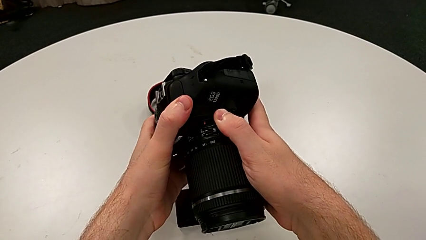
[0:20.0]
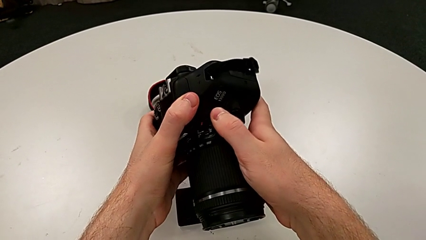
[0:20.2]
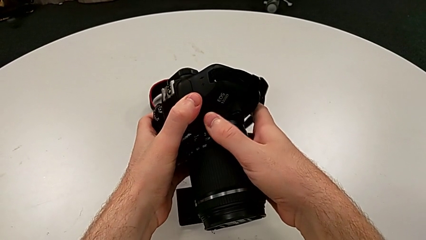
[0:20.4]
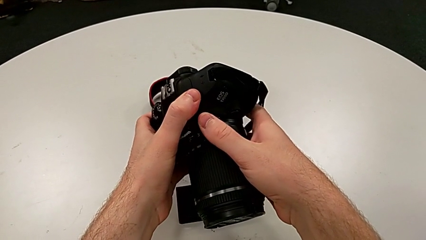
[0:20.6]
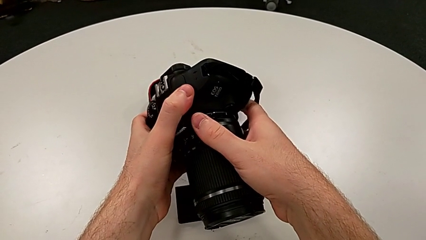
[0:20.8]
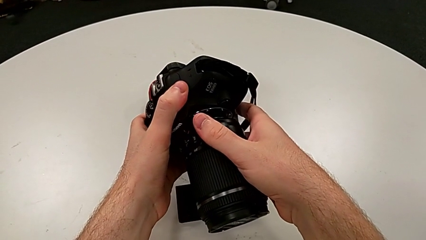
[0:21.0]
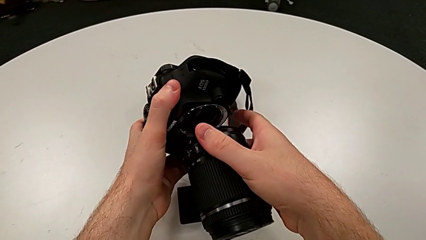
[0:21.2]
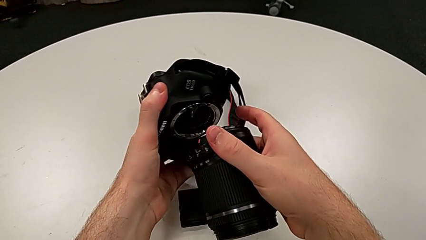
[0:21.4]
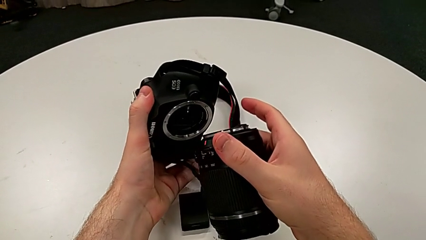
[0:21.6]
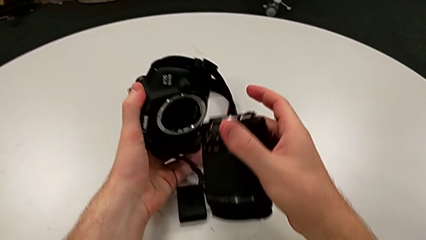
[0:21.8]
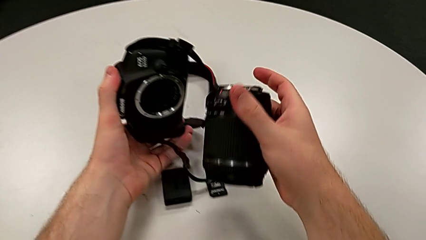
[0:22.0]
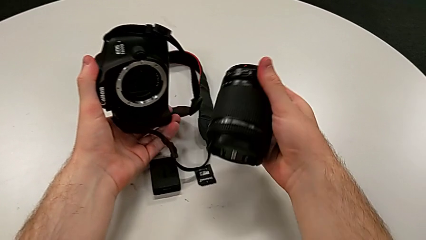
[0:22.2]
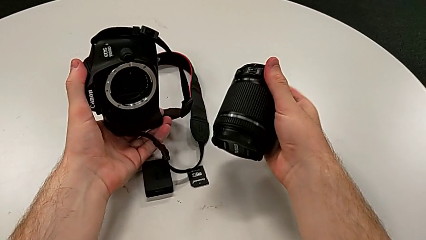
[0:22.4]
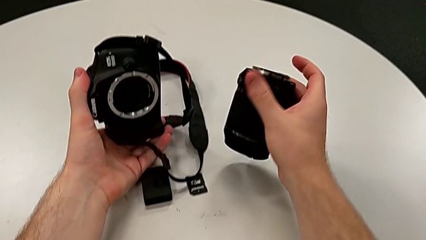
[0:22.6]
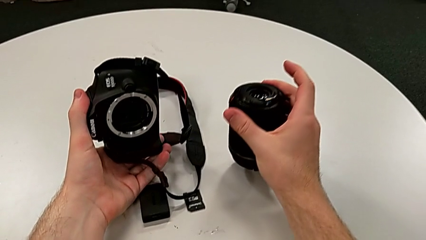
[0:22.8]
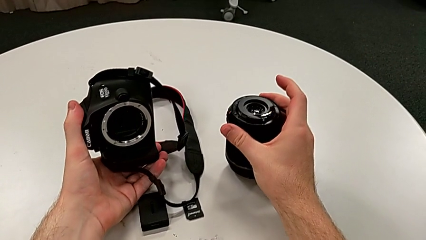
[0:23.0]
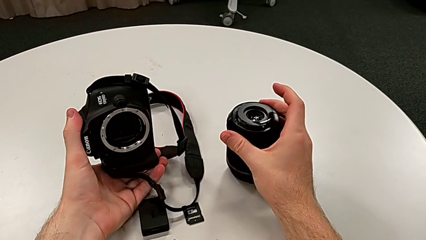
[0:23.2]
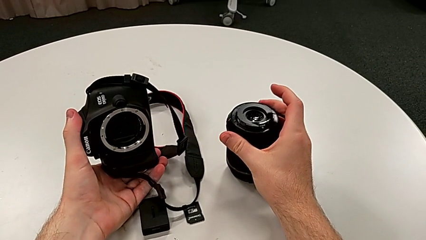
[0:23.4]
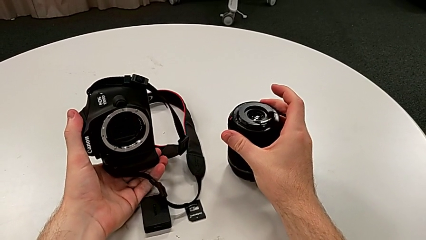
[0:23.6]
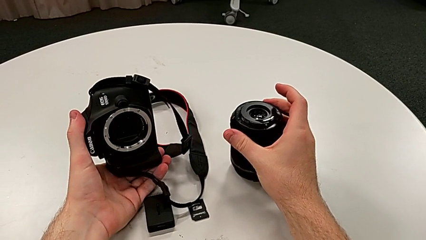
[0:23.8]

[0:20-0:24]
The camera wearer is detaching the lens of the DSLR. They place the lens.

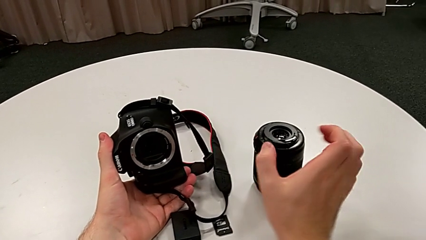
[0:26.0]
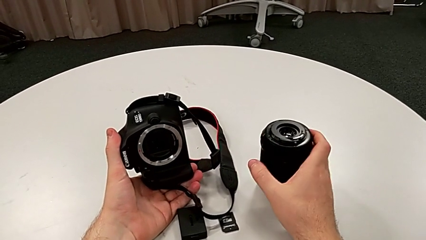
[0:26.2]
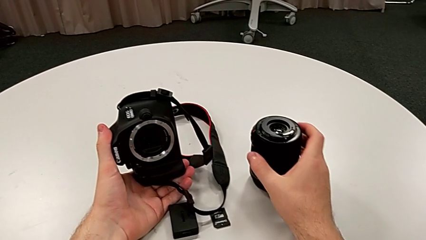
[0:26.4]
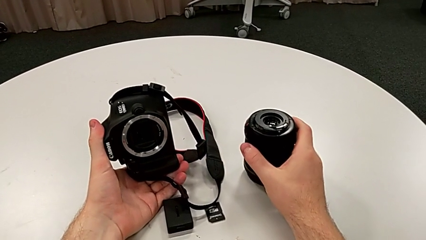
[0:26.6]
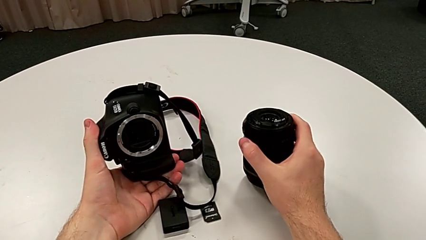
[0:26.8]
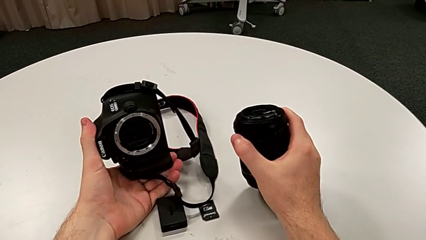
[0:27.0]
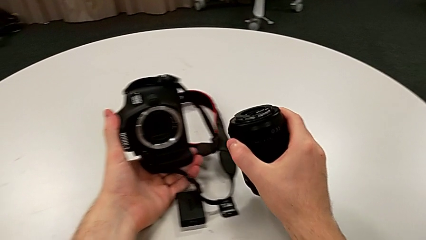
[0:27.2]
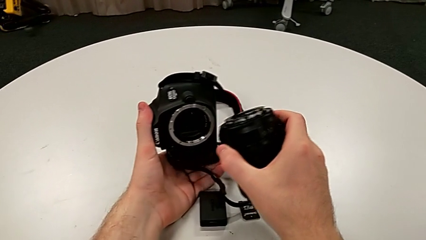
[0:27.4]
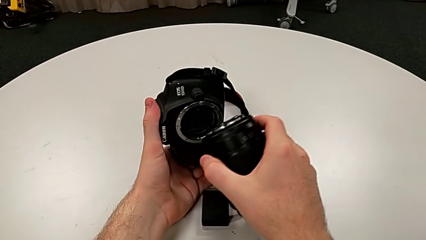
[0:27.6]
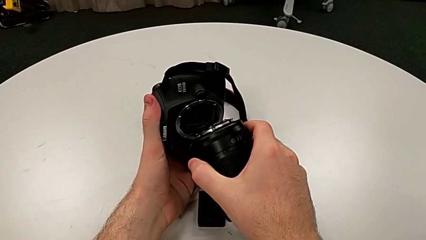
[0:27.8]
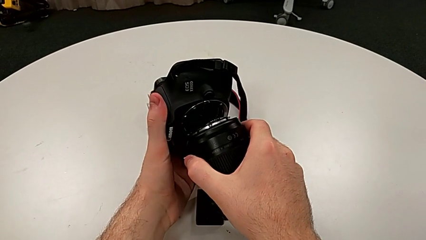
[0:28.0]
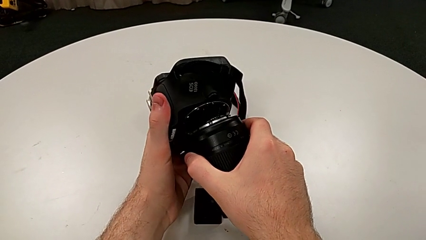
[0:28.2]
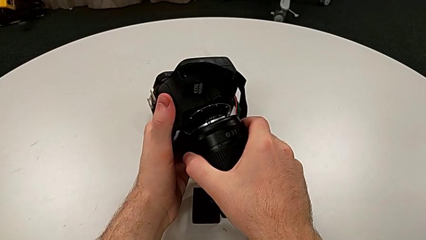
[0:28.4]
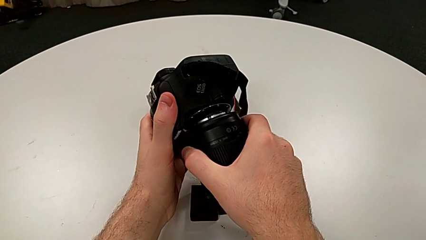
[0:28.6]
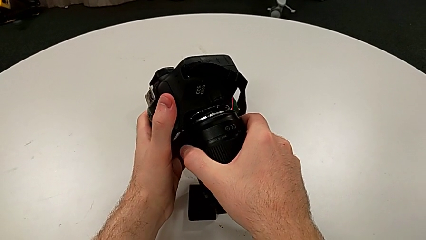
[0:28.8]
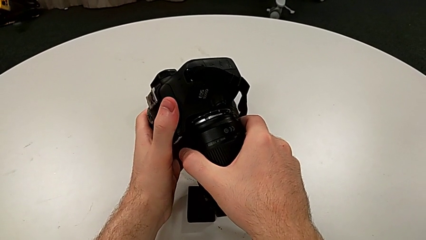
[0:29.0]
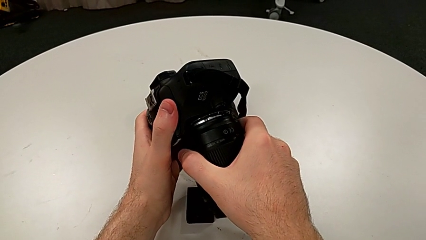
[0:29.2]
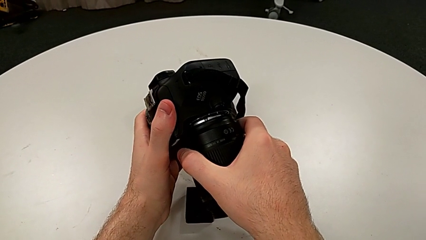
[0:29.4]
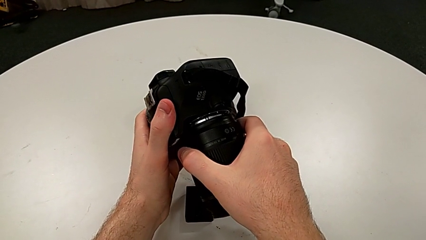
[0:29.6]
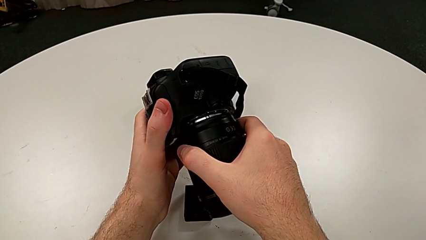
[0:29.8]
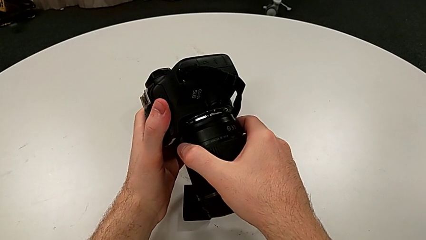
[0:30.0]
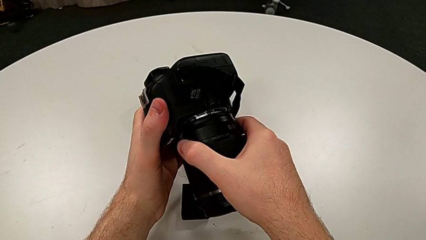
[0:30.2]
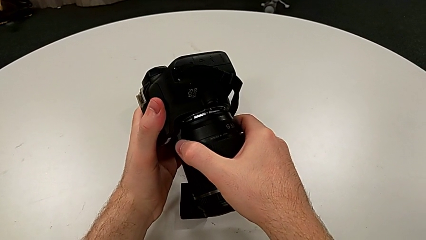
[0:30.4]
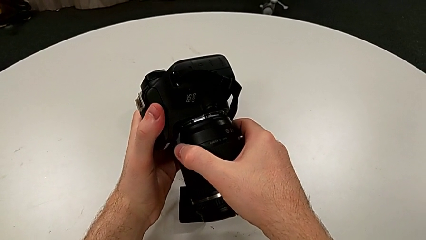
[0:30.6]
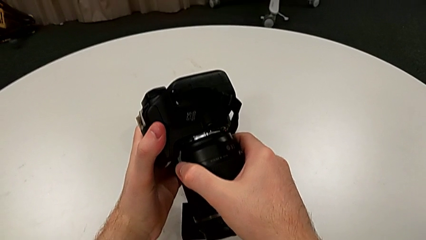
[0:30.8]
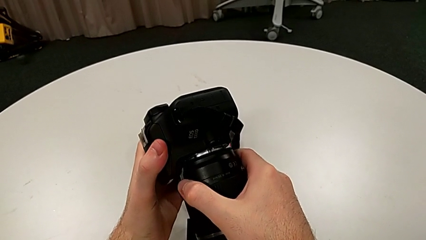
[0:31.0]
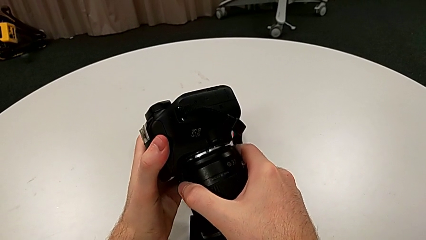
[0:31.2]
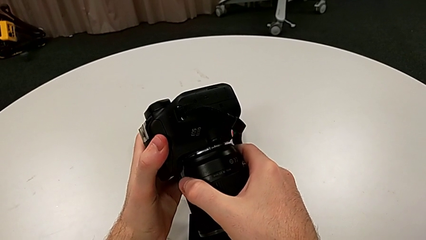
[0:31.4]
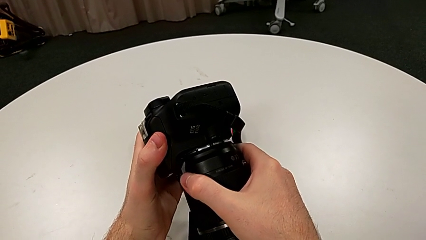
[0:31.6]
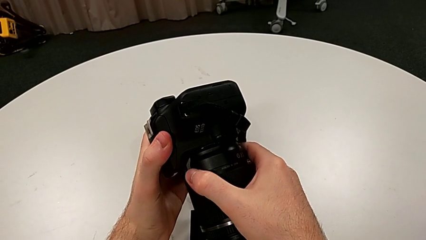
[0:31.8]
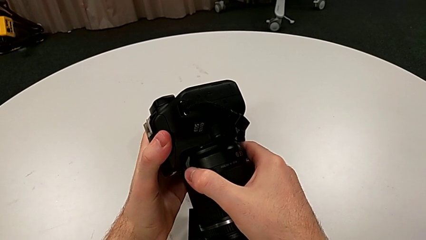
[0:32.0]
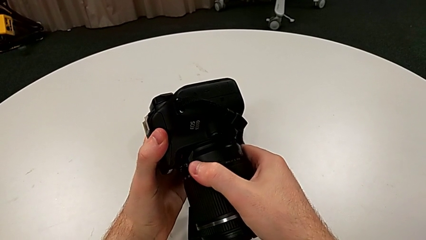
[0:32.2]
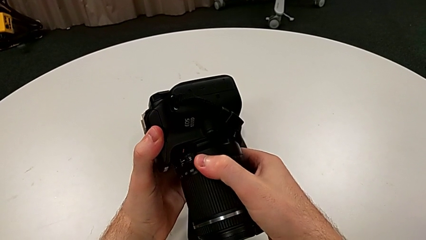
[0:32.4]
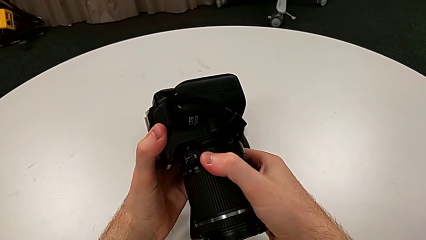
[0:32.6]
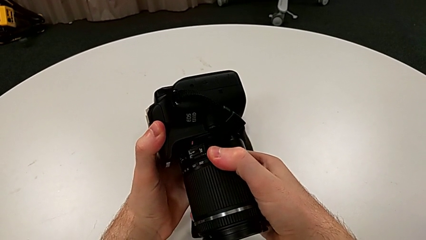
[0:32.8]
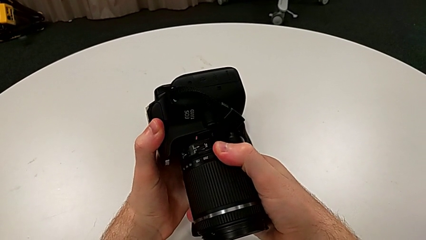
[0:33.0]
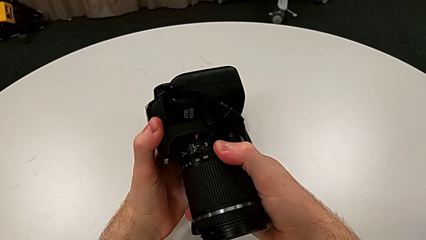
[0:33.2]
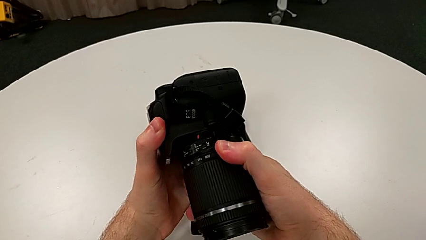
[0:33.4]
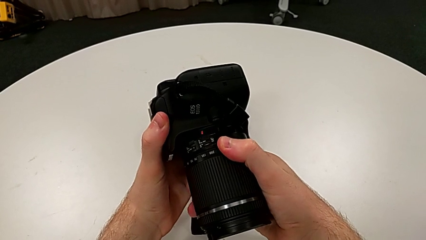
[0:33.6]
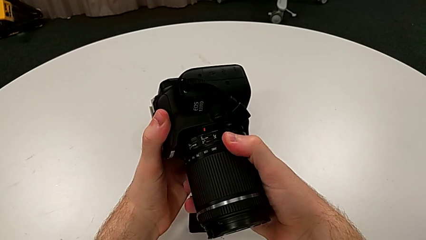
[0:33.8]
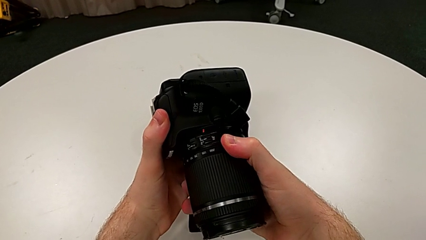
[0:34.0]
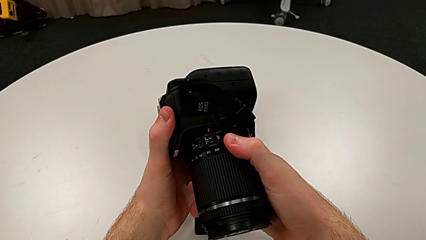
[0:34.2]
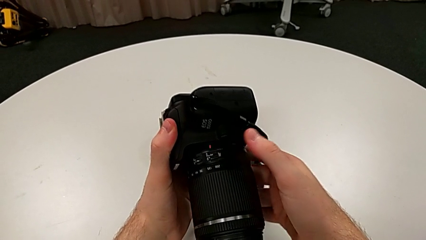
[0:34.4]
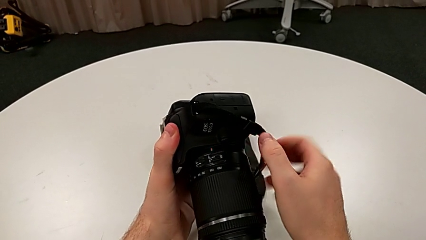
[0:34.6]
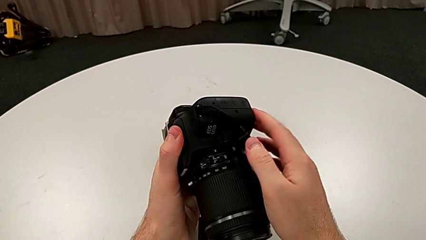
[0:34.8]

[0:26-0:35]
The camera wearer attaches the lens to the DSLR. They grab the lens, lift it, align it, insert it and rotate it.

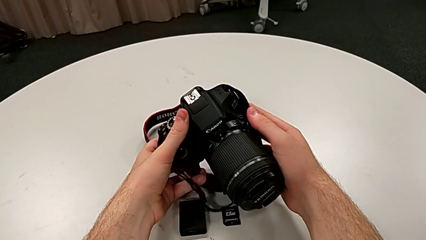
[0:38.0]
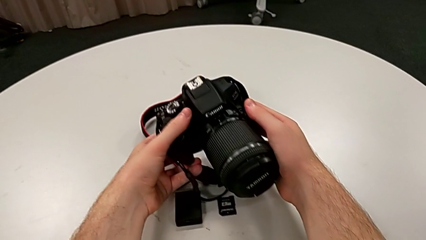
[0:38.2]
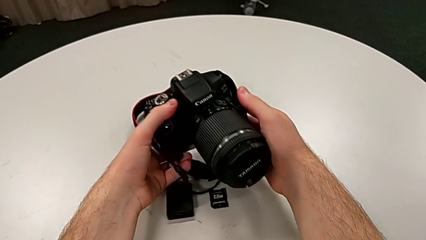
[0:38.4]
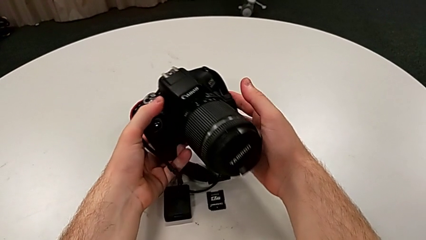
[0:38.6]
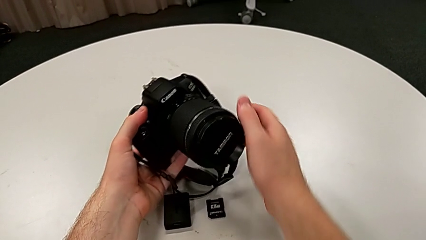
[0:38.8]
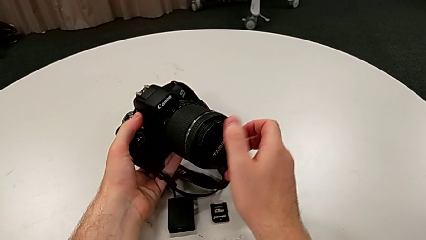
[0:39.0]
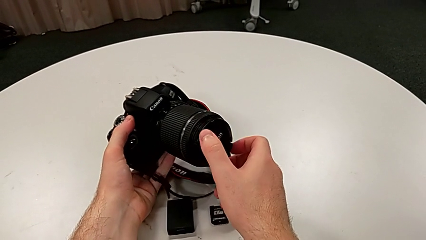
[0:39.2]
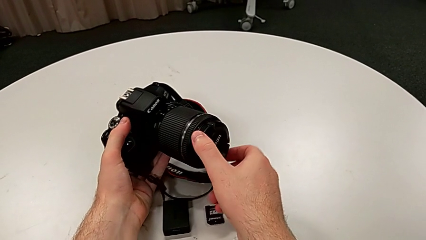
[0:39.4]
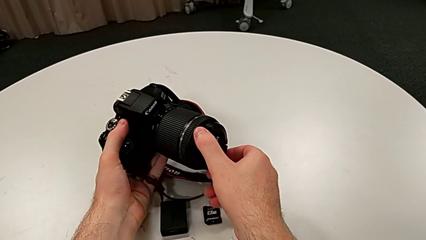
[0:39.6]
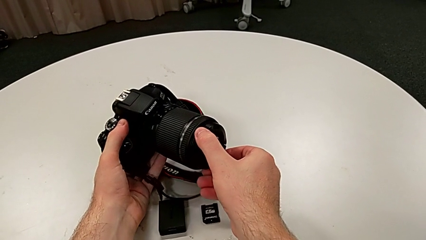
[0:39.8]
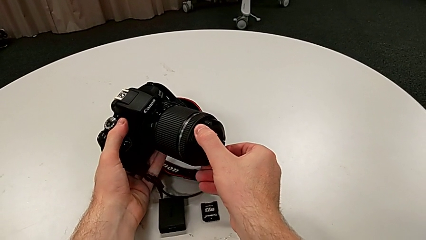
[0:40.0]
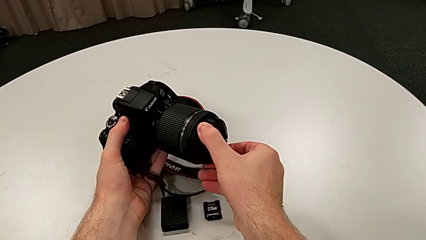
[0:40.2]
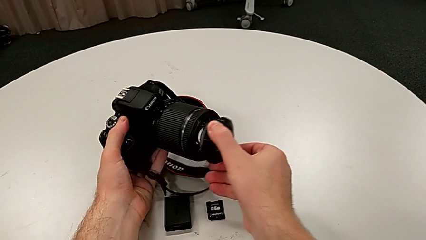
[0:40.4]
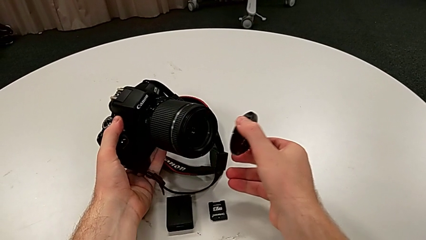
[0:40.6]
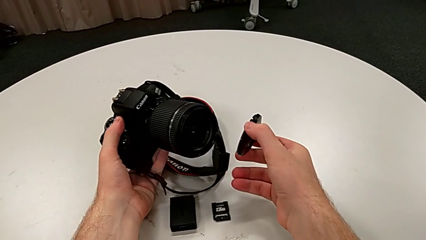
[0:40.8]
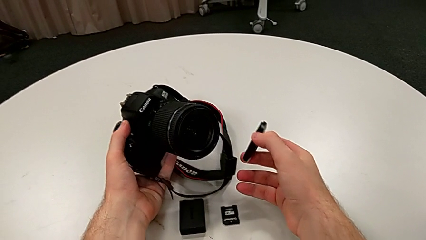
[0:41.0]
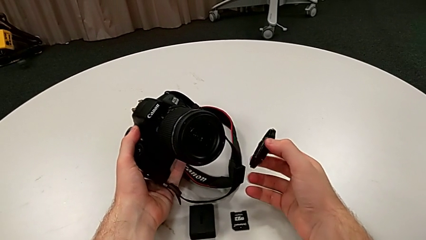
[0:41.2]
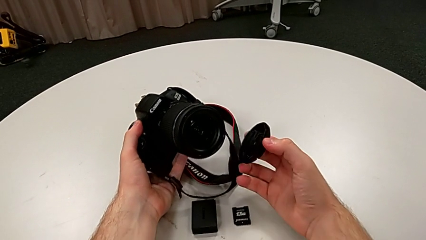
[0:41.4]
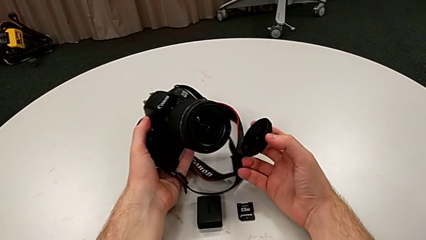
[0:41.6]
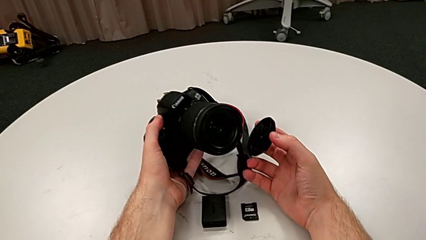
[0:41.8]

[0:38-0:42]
The camera wearer detaches the cover from the lens. They grab the lens cover and withdraw it.
